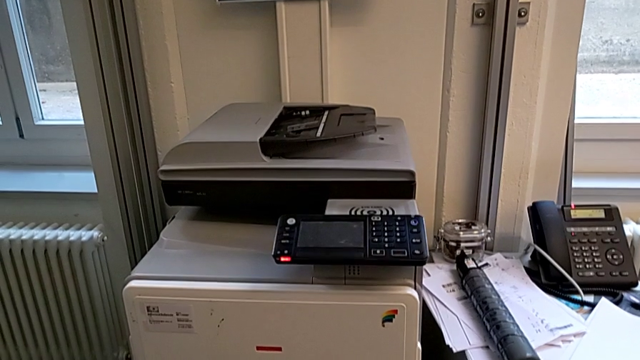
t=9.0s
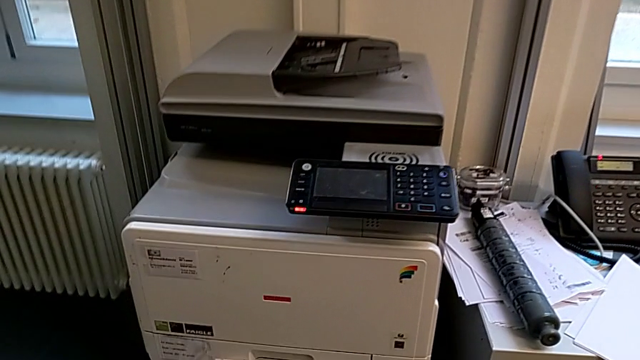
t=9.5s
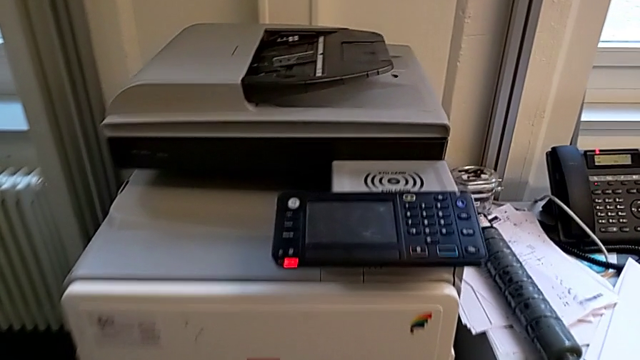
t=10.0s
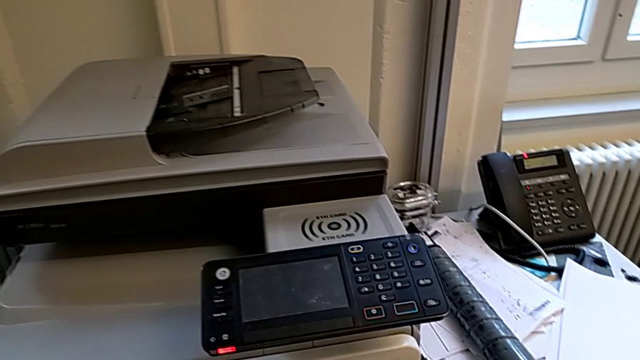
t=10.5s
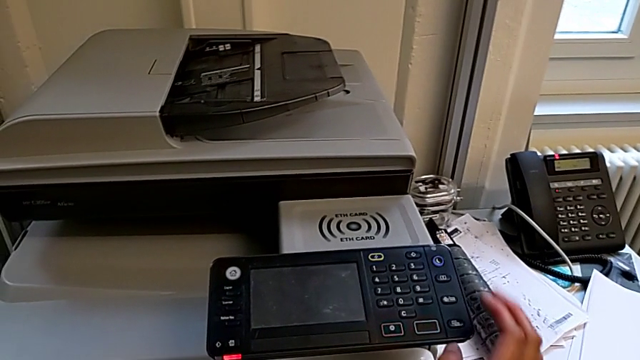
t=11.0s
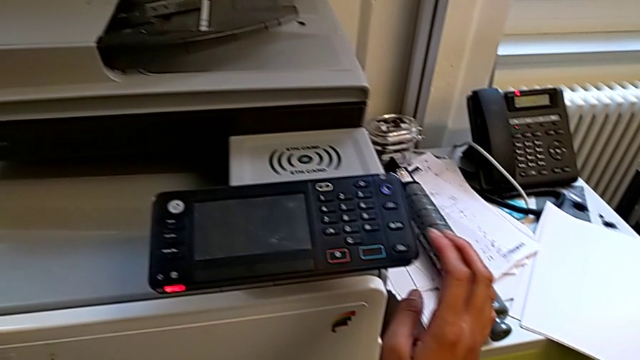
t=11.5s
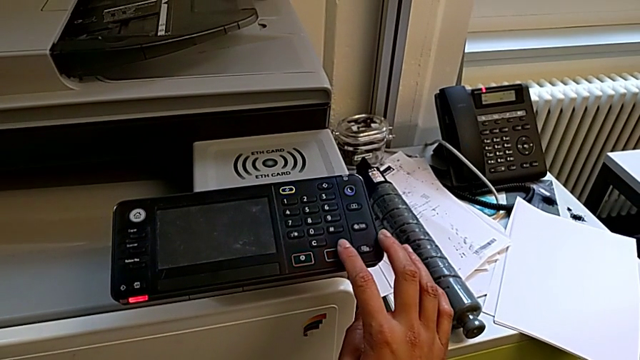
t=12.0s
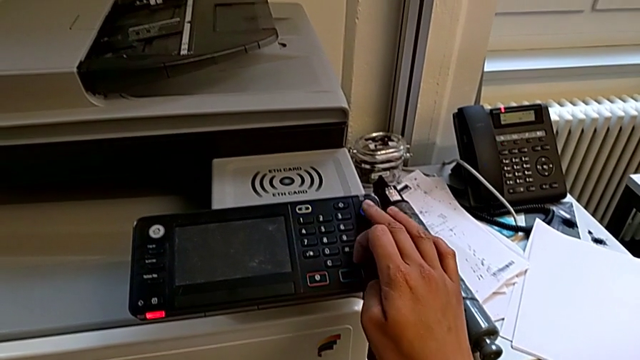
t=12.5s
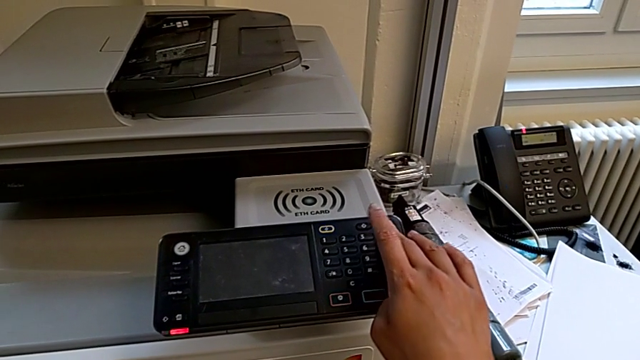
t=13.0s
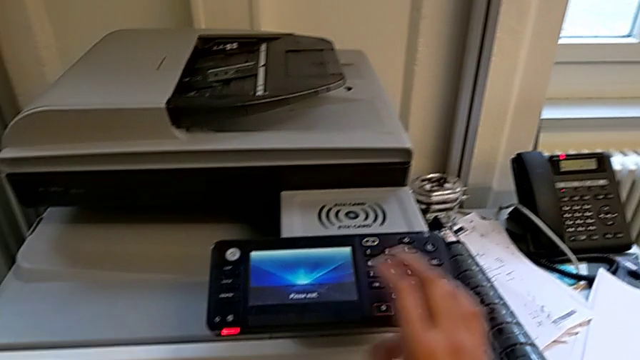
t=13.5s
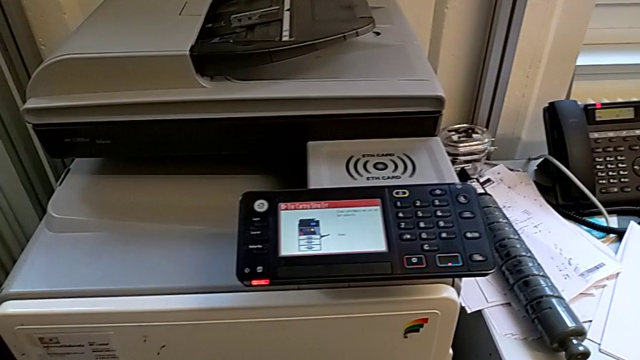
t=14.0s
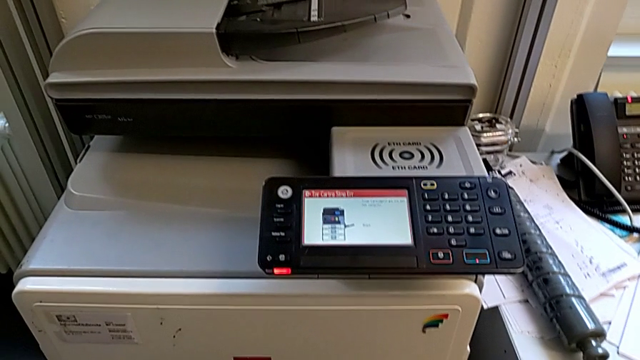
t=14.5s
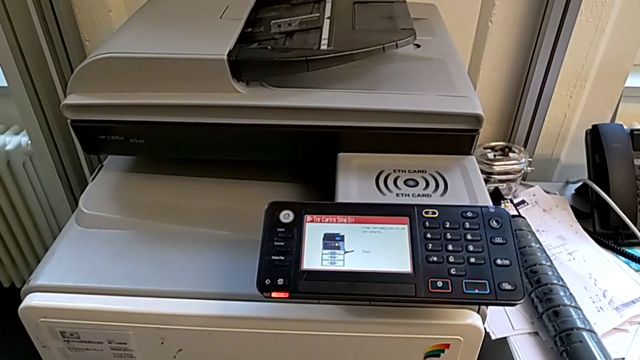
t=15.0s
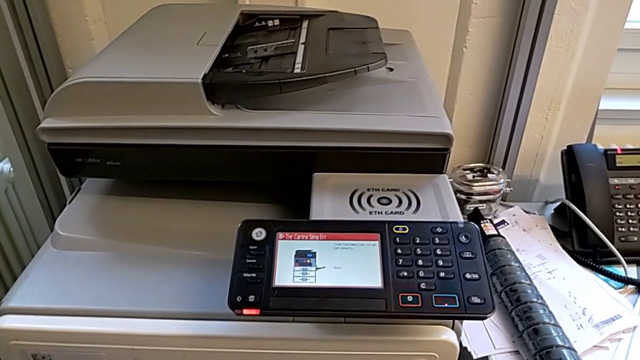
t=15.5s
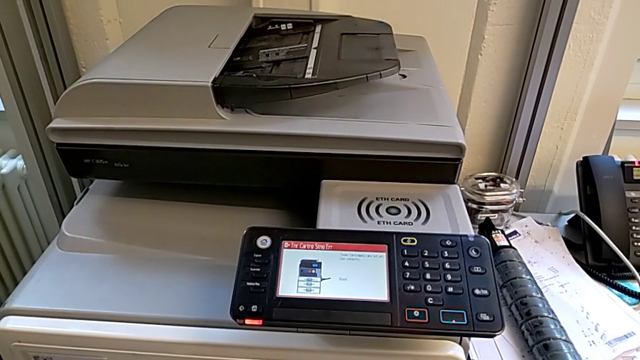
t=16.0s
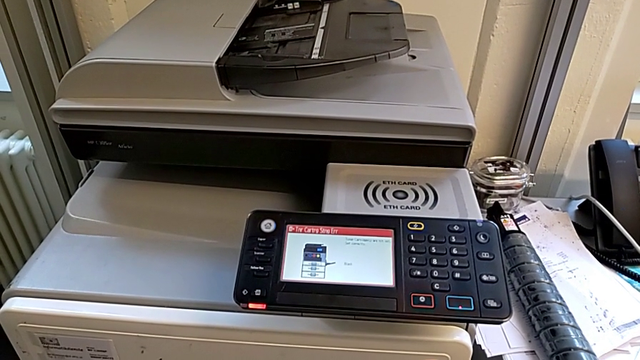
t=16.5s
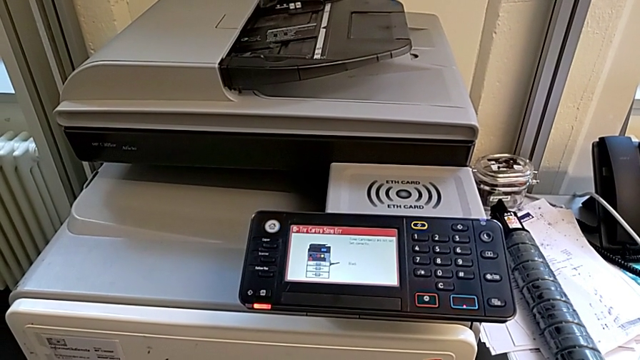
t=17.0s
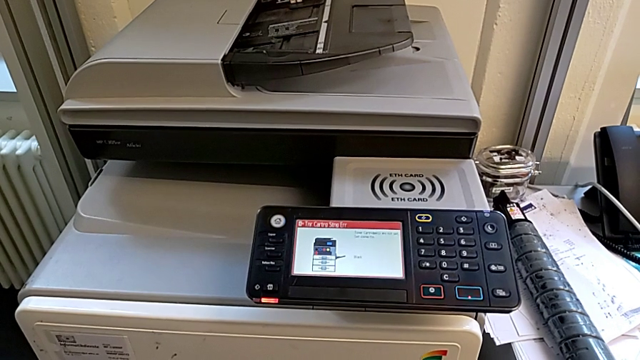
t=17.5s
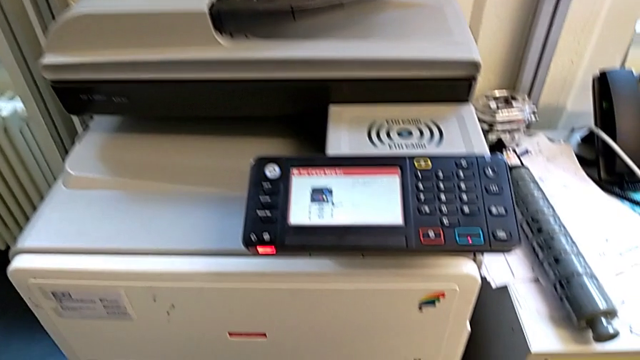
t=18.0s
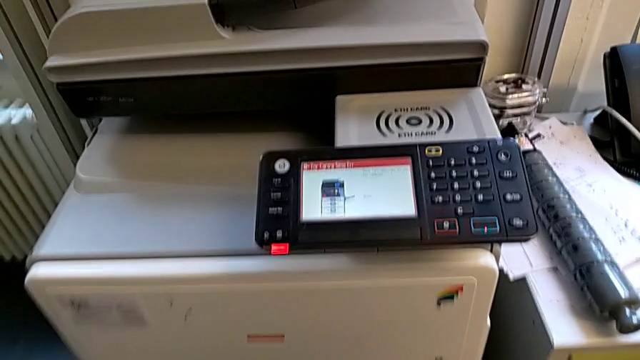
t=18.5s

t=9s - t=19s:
The camera wearer turns on the printer. They wrongly press the rectangular button and press the purple button.

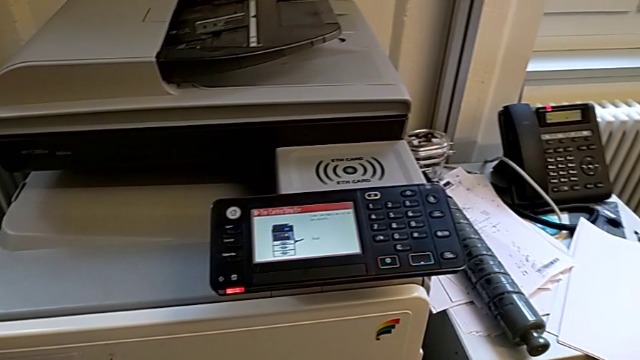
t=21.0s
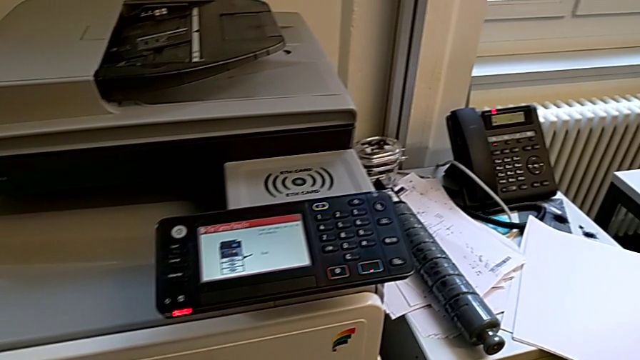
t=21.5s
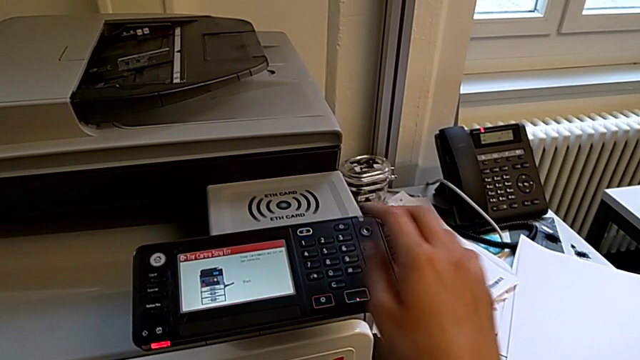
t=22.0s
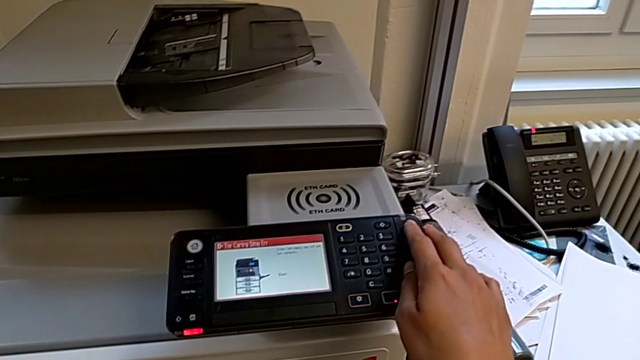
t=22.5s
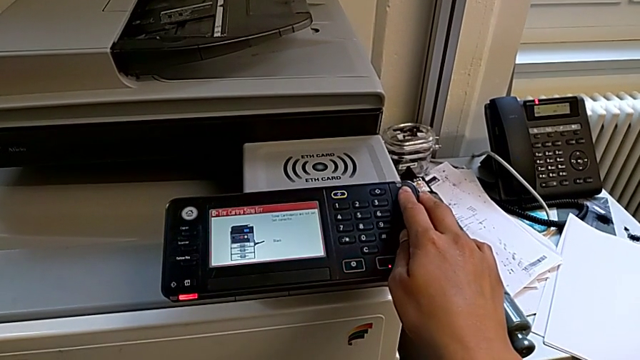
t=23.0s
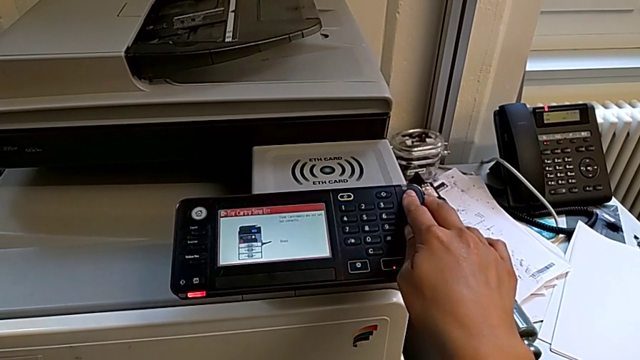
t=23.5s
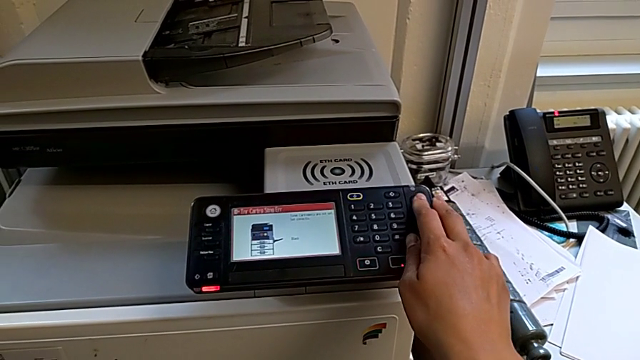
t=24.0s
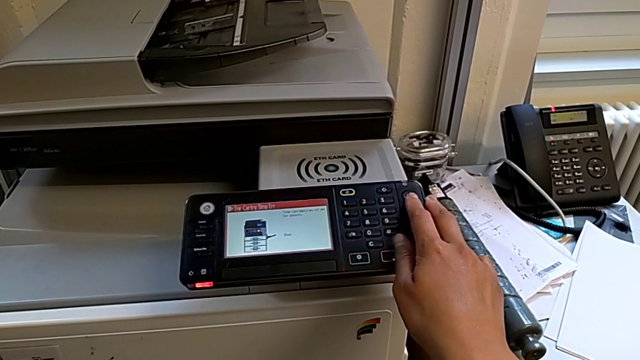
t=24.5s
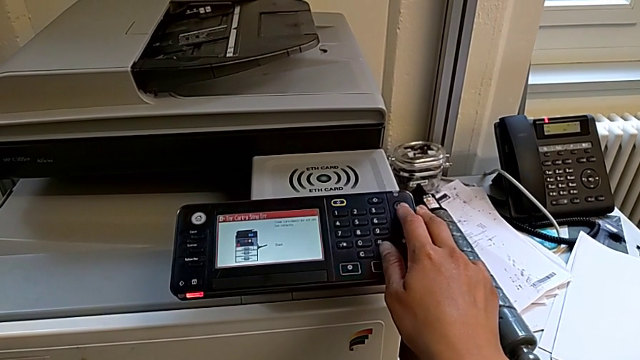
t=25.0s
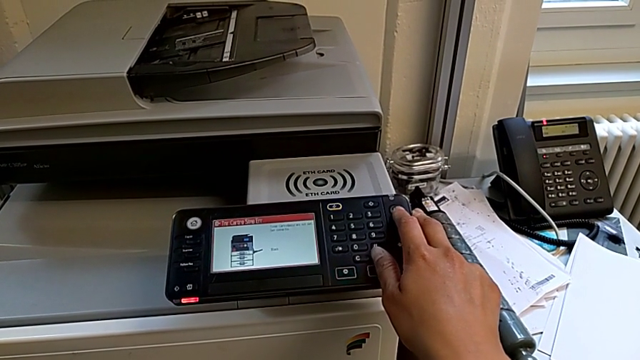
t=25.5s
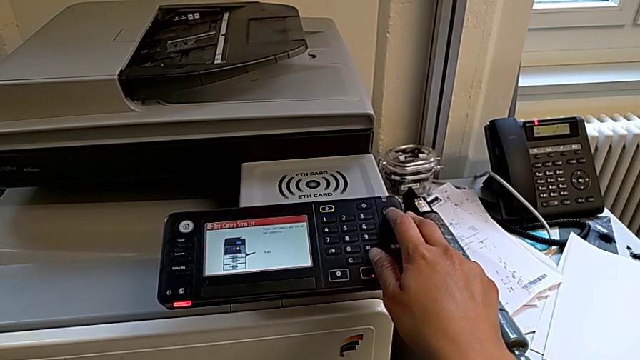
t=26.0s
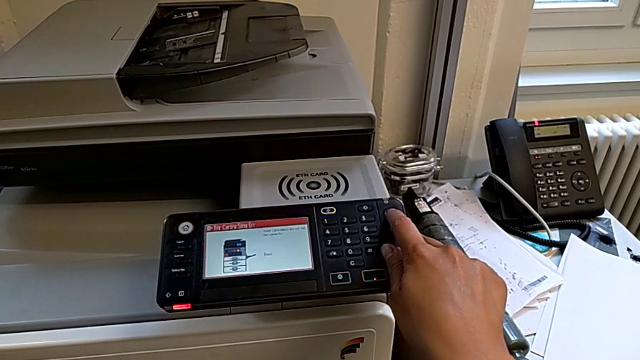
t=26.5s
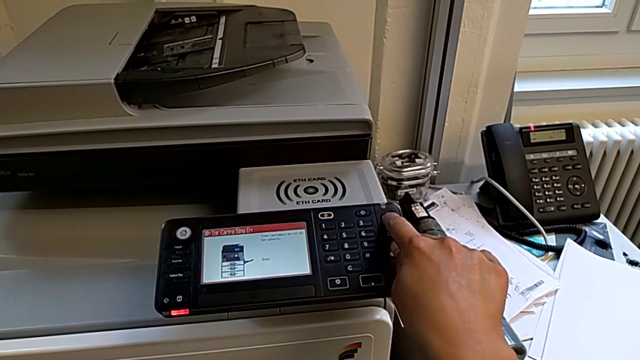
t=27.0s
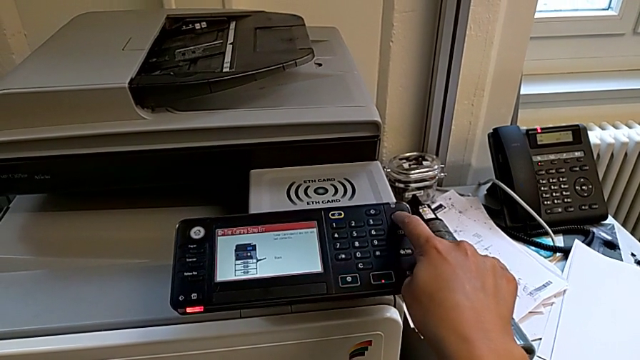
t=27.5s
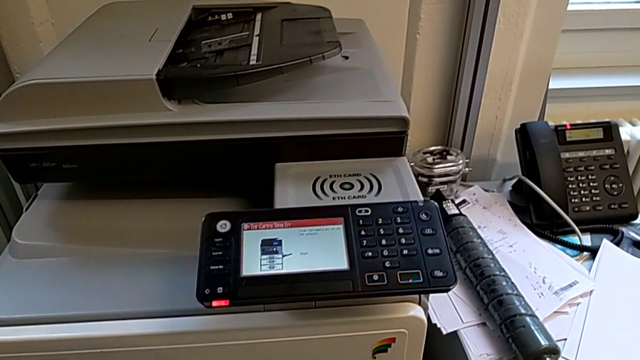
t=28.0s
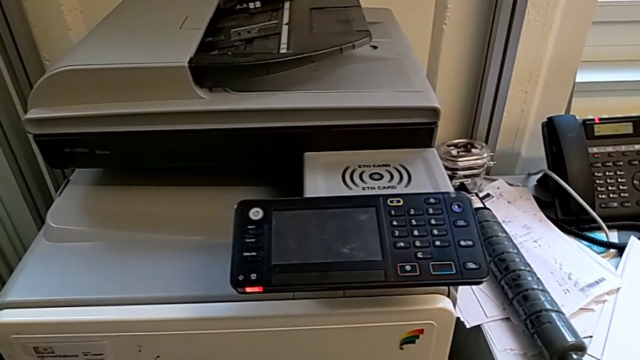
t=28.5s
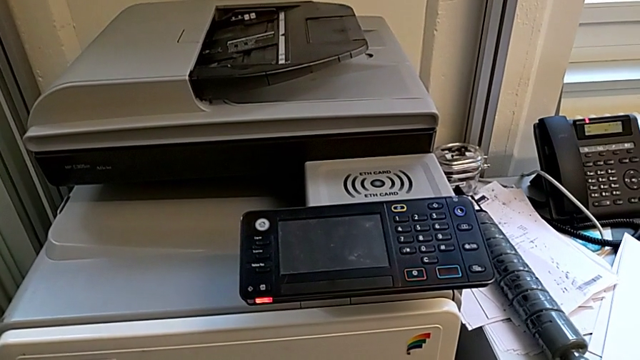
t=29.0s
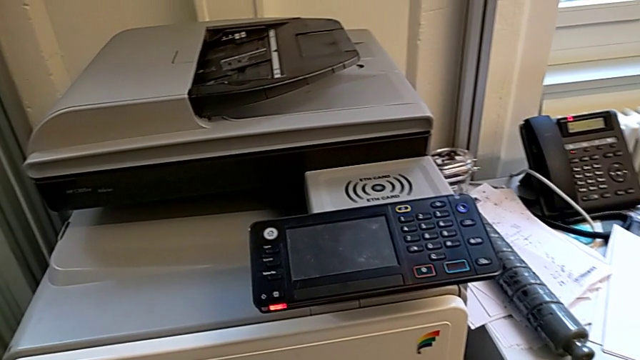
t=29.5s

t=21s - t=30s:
The camera wearer turns off the printer. They wrongly press the purple button, not pressing it for long enough, and press the purple button.

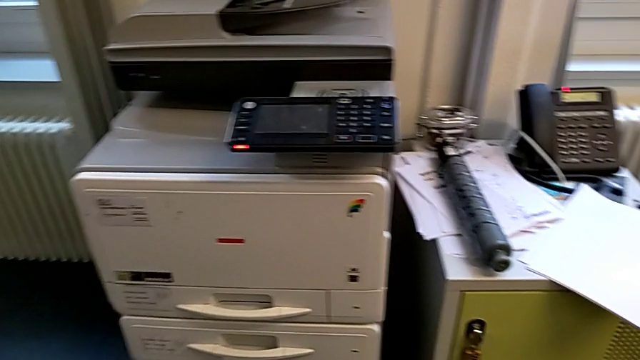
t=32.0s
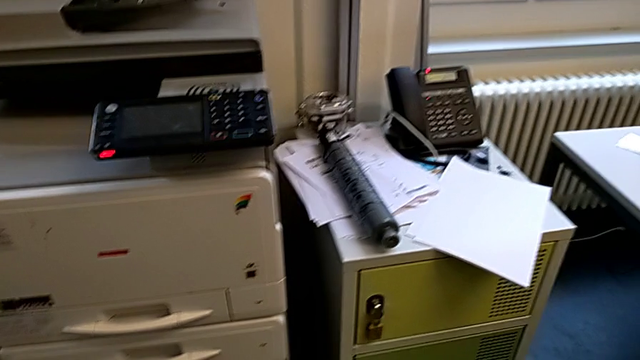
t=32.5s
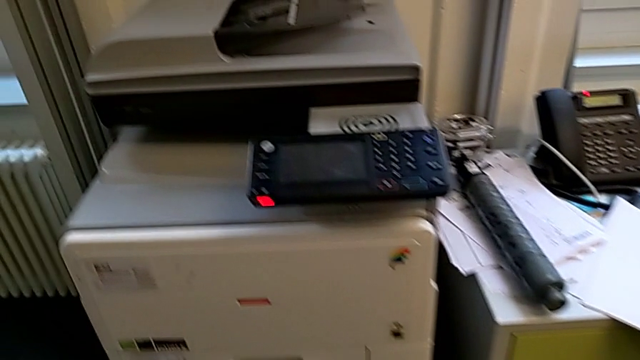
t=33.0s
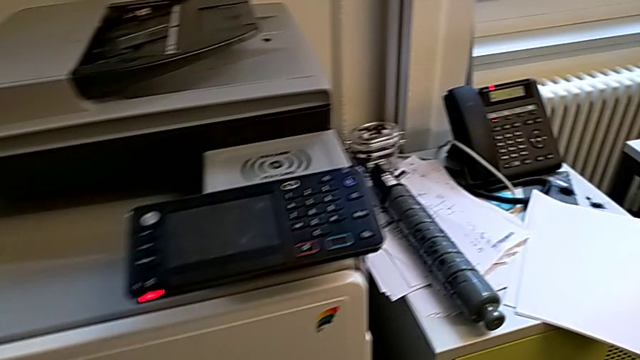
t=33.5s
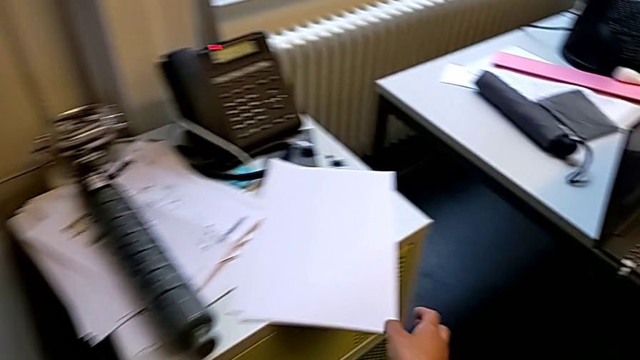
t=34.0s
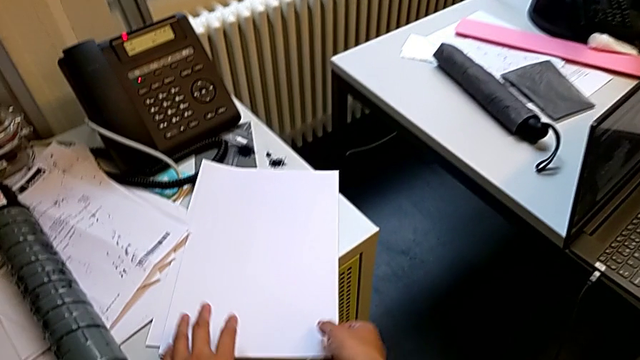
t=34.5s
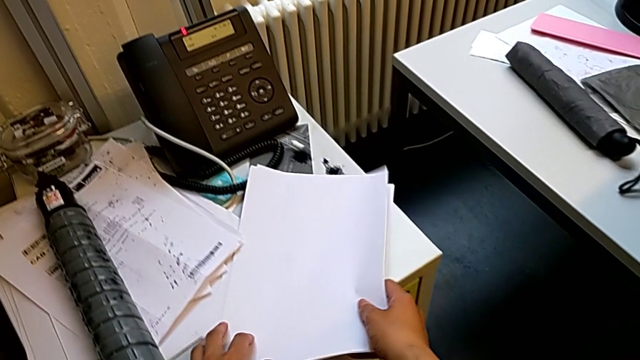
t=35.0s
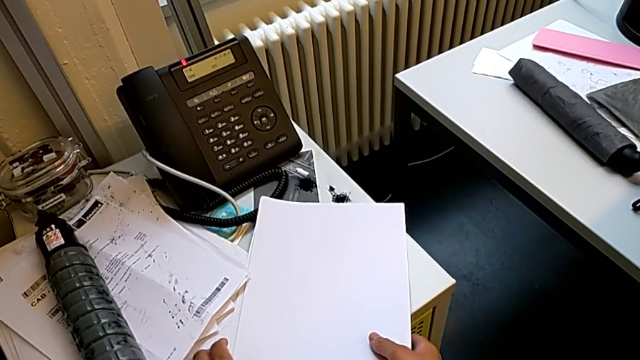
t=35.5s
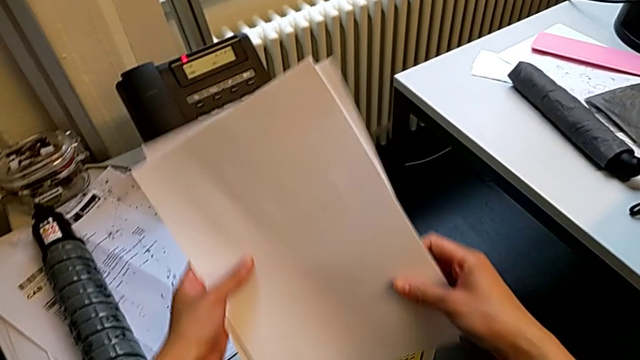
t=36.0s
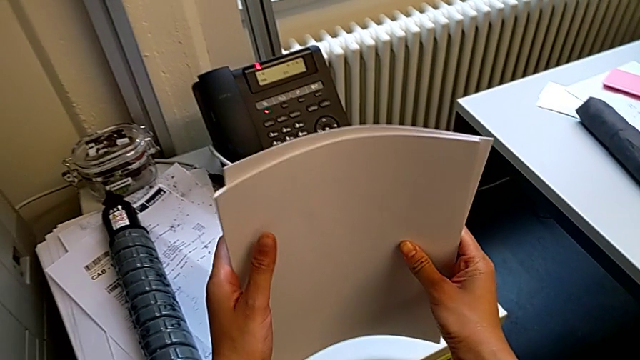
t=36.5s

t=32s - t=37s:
The camera wearer is loading a paper stack into the paper tray. They wrongly grab the paper stack and begin to wrongly align it.
